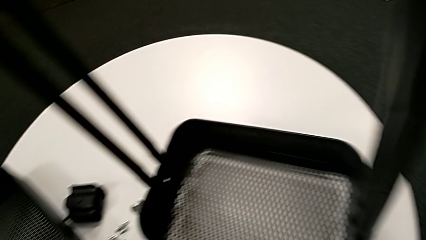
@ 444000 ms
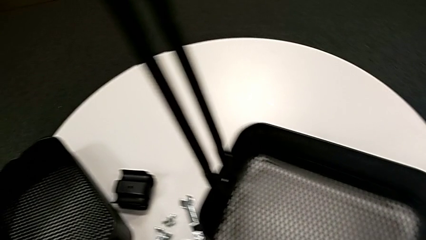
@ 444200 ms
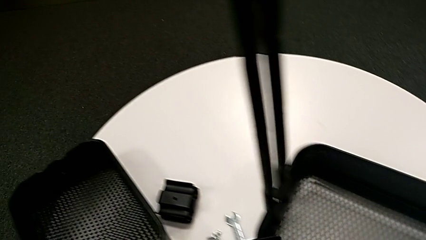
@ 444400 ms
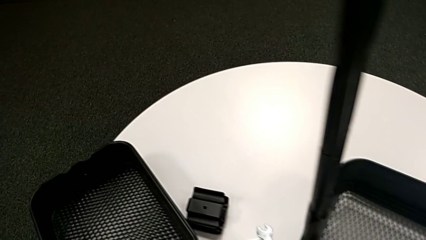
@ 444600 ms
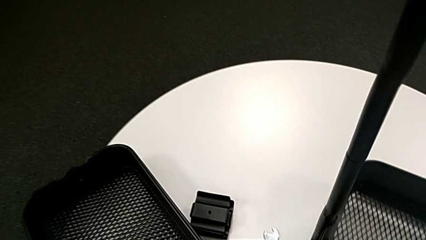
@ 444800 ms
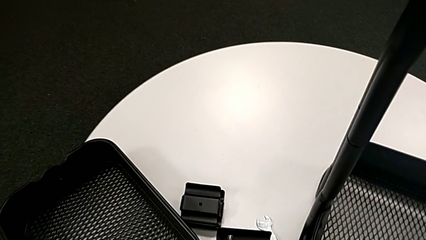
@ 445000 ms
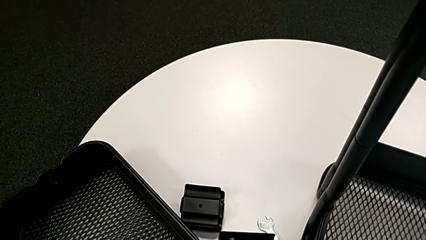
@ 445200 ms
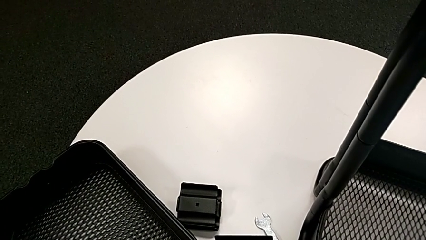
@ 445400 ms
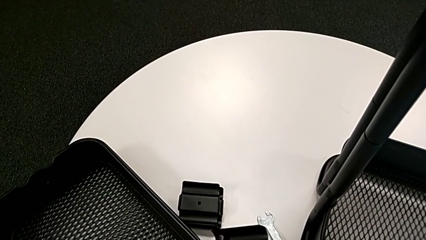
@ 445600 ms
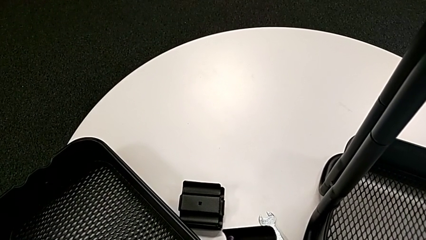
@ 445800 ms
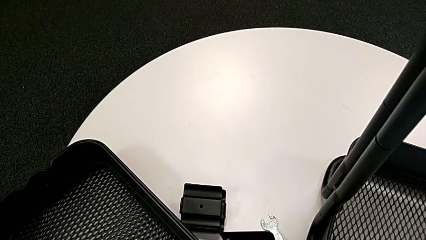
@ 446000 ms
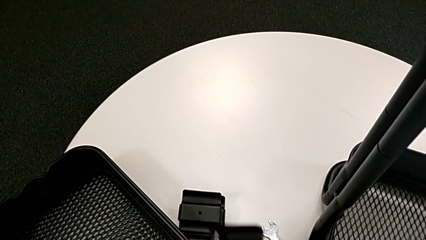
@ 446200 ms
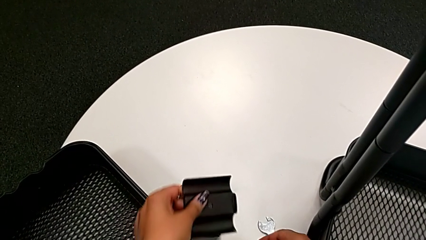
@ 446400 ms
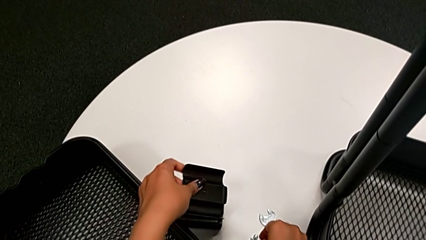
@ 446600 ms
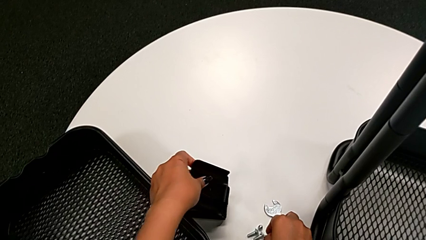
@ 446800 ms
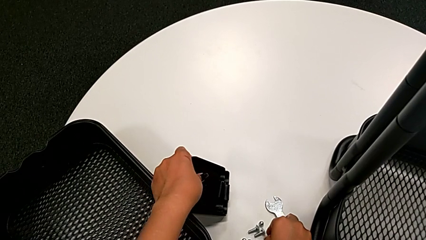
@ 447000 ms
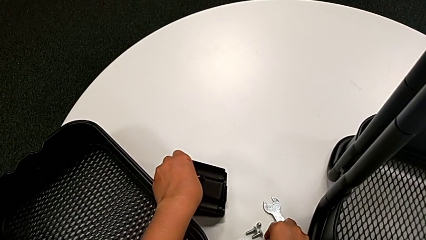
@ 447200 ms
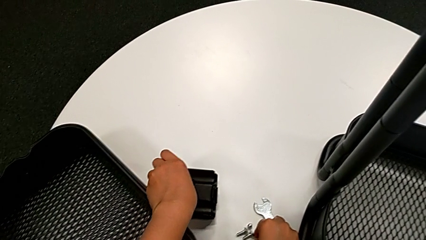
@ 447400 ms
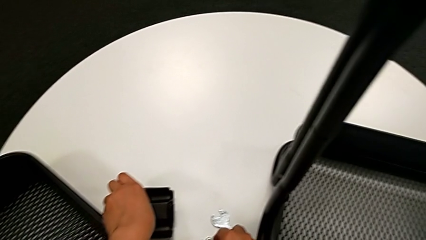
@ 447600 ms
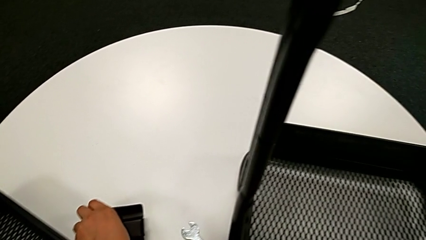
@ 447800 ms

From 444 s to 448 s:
The camera wearer is unscrewing the bolt from the bottom grid tray. They disassemble the black bolt and place the black bracket.

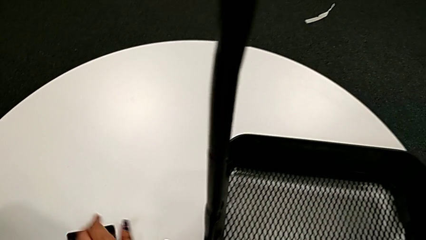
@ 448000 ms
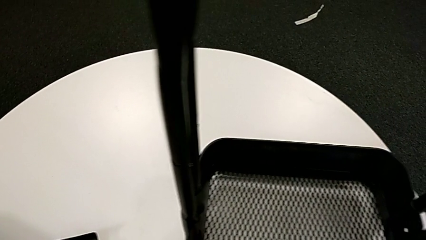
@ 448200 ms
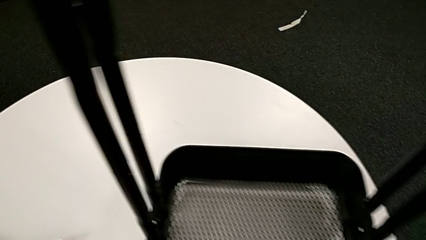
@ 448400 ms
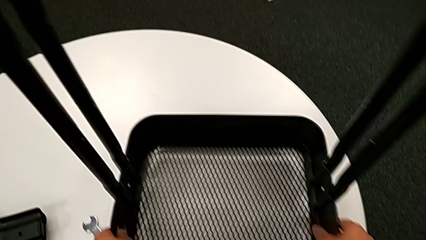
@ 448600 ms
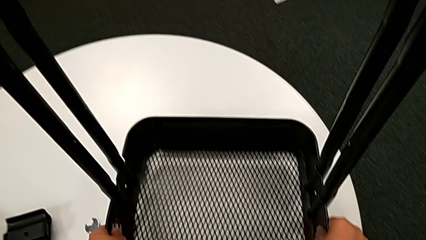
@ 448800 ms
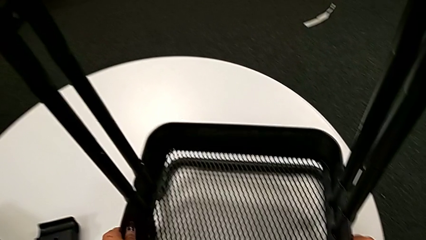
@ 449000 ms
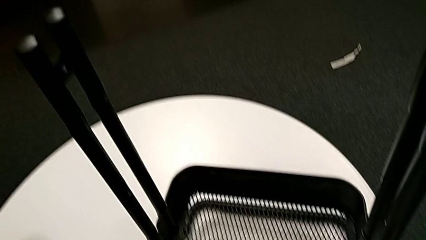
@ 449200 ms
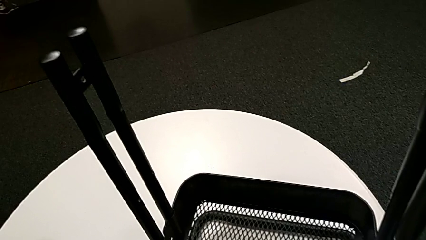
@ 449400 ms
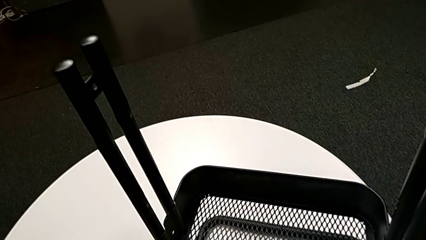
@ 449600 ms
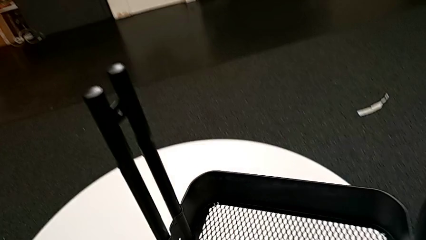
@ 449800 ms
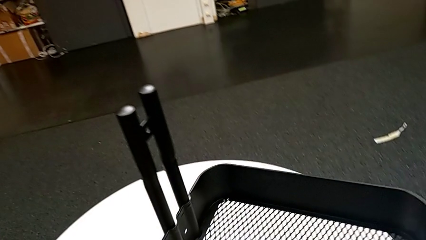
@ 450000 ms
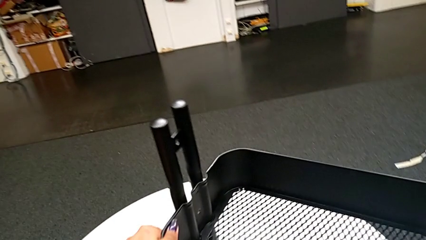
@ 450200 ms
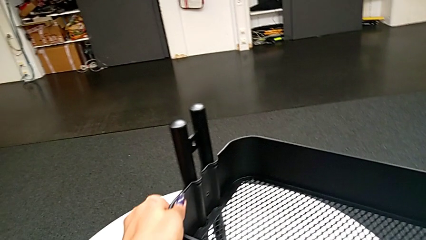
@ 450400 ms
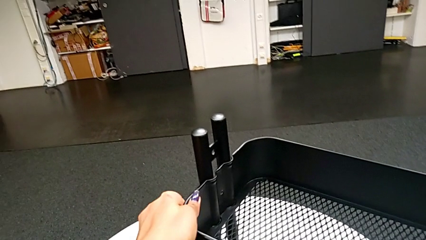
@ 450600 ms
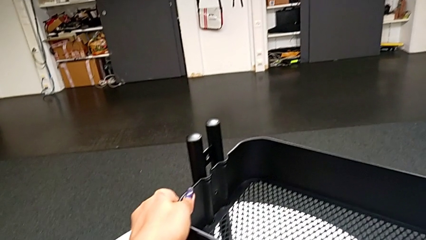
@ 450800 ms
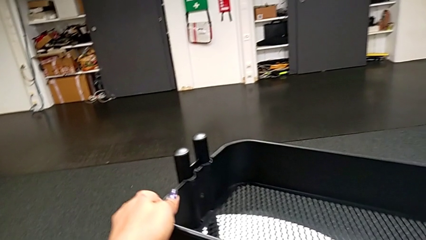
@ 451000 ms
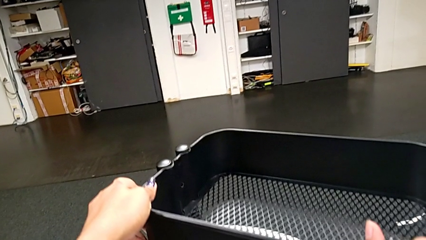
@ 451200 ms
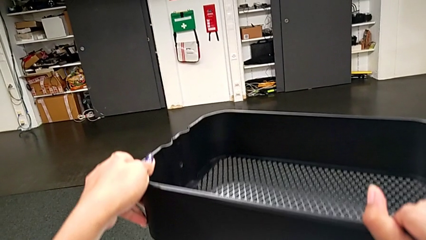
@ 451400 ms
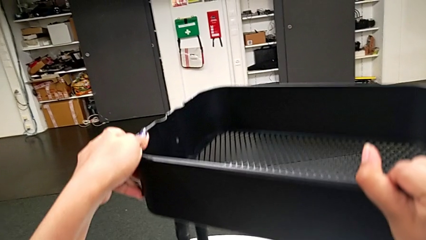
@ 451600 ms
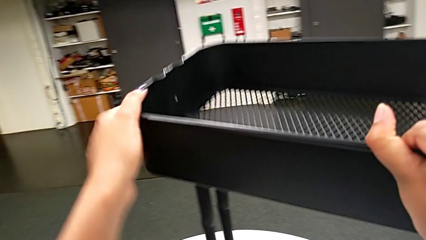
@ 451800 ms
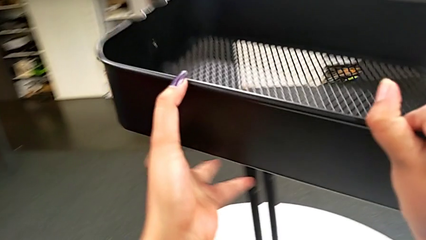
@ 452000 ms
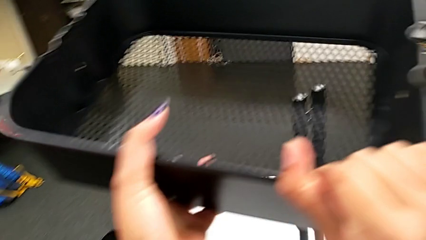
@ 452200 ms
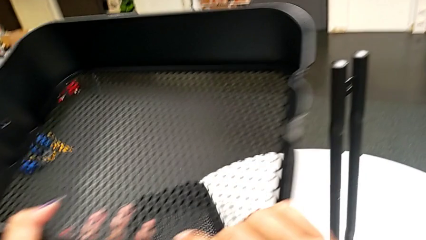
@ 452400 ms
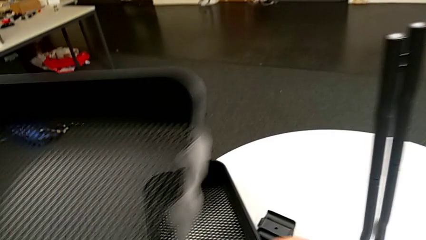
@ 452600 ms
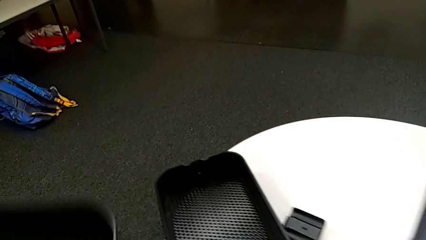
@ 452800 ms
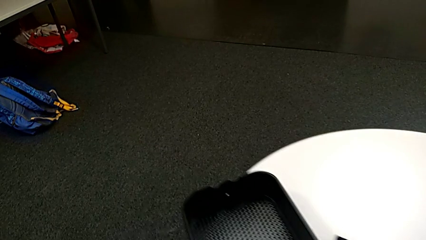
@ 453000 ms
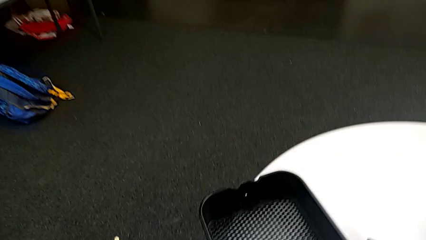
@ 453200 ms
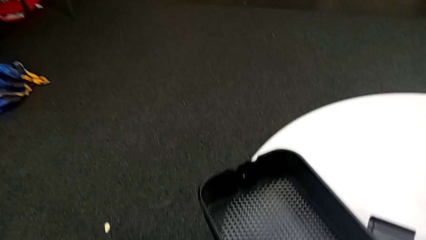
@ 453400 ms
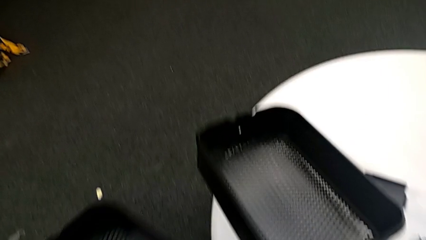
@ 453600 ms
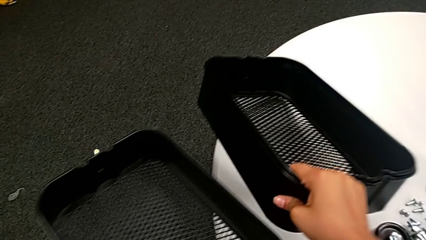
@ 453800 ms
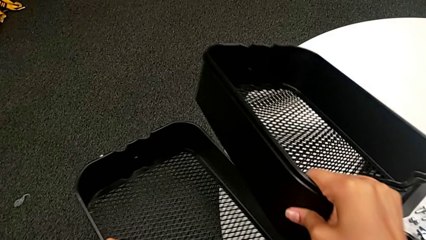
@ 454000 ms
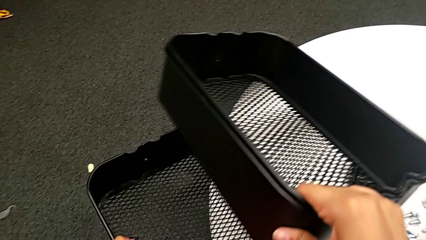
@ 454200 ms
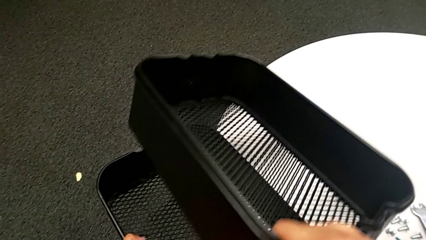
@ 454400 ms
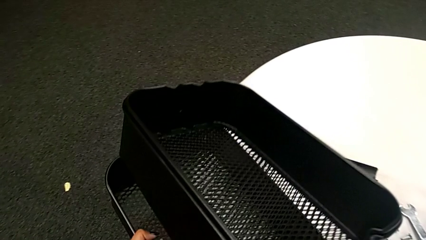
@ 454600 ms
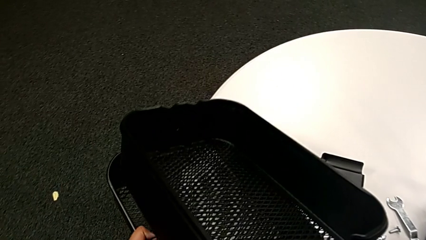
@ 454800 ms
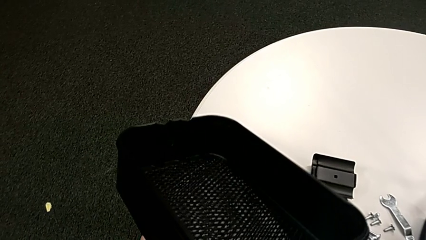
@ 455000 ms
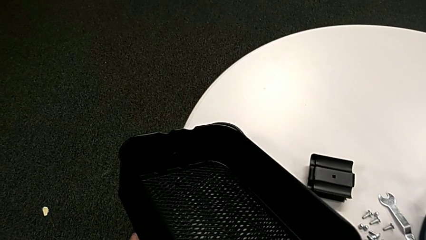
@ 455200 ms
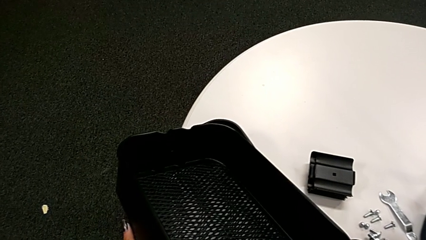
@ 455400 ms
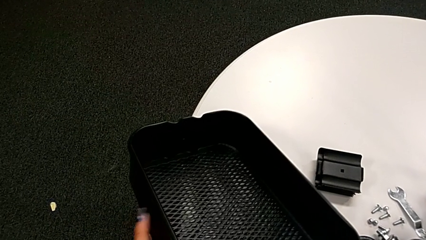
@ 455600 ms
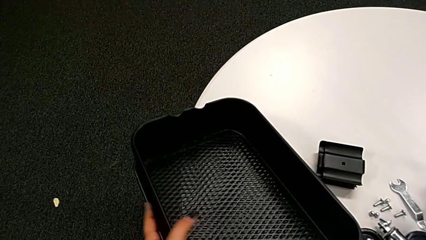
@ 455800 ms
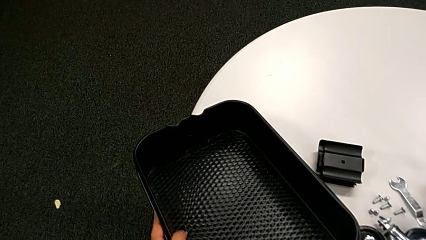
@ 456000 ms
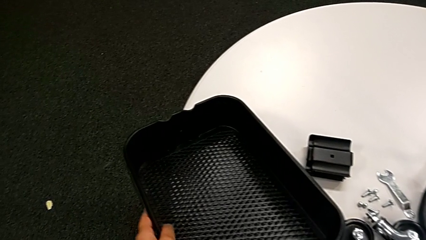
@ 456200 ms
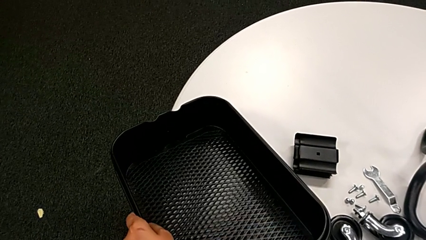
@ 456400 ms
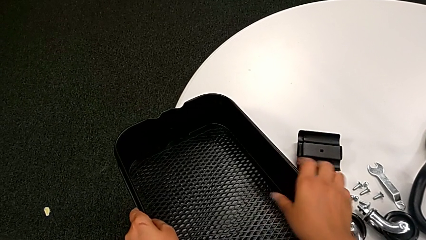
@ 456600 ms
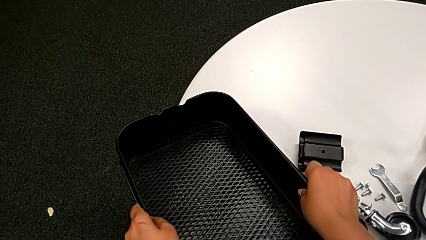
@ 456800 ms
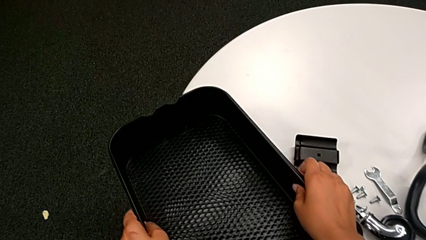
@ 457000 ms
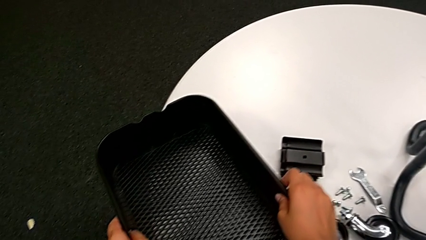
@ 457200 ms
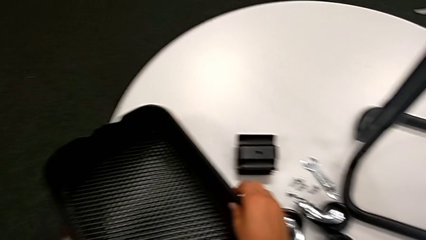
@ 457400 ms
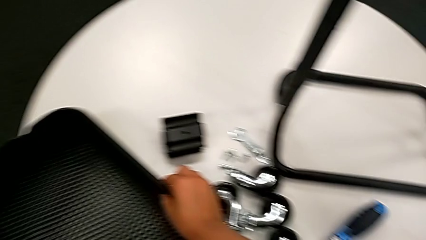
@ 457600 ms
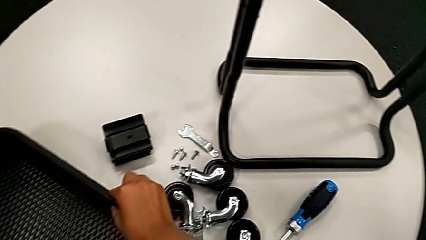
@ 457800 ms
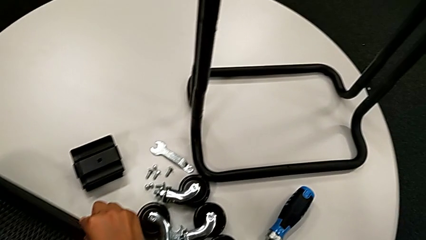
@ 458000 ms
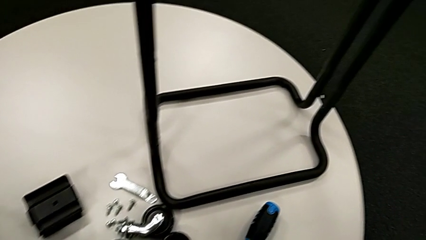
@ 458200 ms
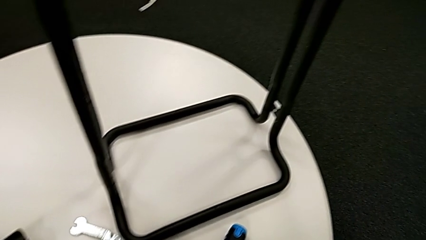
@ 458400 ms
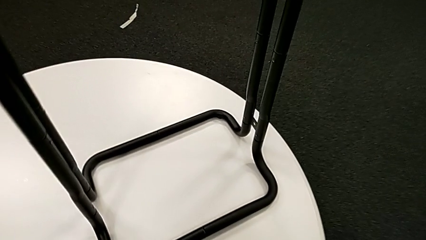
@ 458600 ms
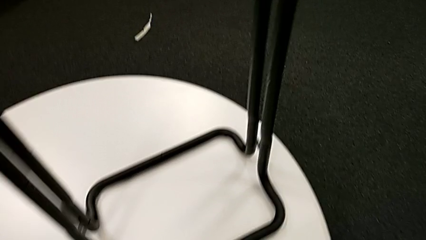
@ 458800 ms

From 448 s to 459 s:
The camera wearer disassembles the bottom grid tray. They withdraw the third grid tray and place it.

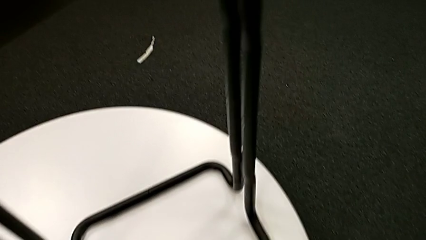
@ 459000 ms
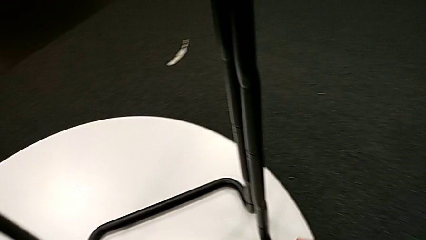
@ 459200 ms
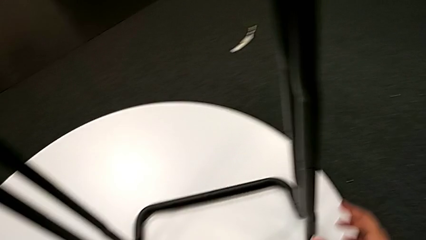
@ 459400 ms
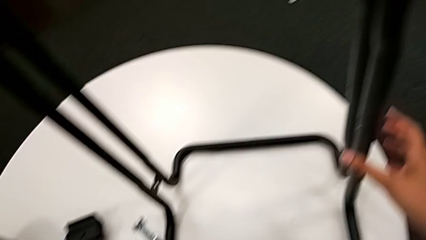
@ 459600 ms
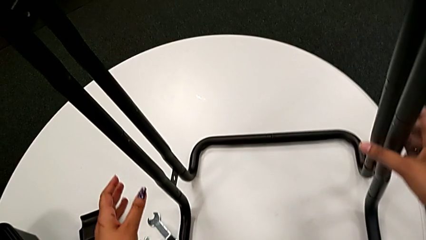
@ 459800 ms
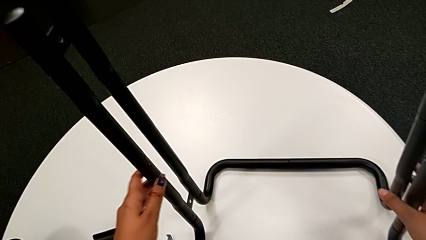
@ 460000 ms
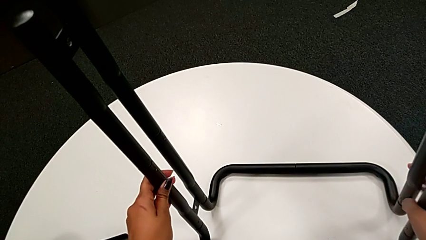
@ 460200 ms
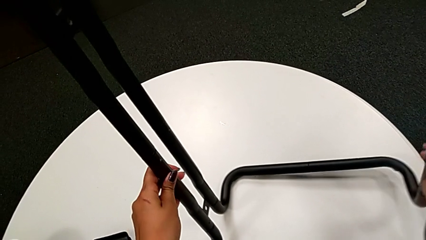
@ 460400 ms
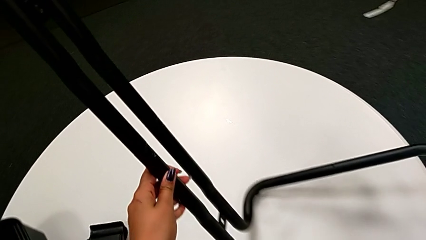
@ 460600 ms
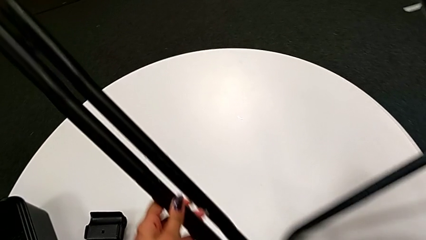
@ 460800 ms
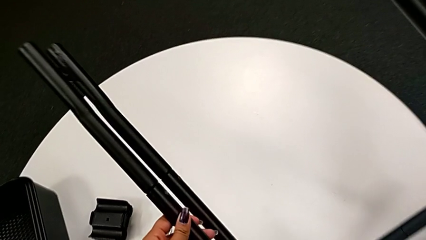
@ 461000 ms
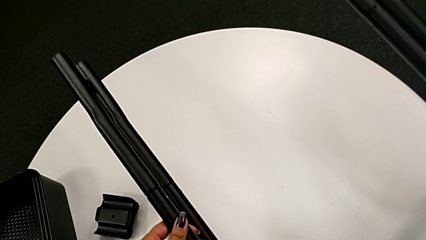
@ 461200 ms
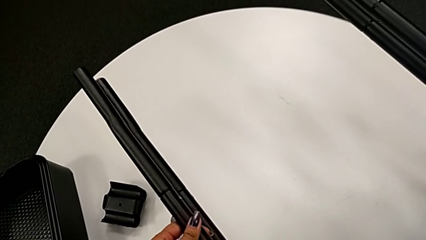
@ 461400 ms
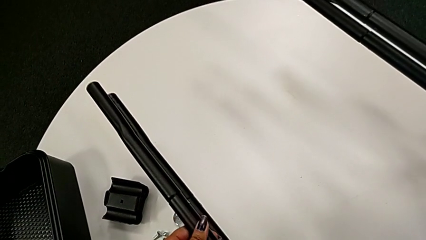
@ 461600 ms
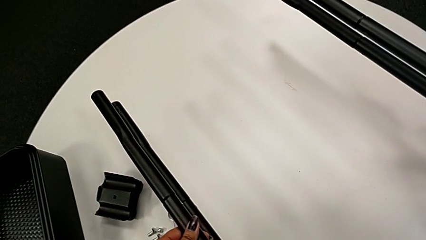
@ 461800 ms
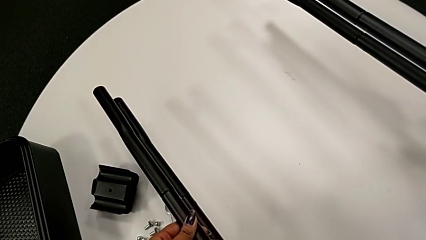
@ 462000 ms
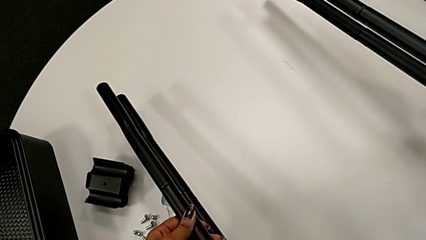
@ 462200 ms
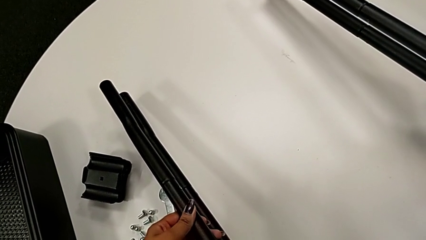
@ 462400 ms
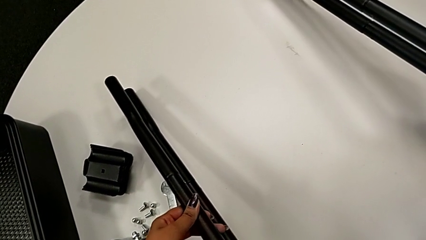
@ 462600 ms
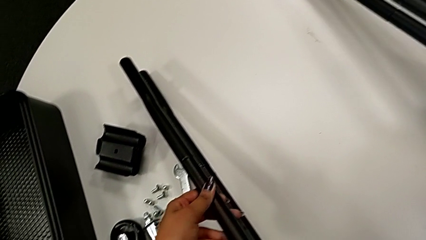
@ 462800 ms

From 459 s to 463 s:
The camera wearer is unscrewing the screws connecting the bar and the base frame. They flip the black leg.
